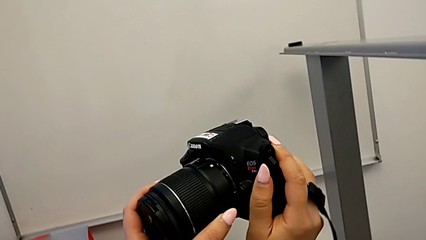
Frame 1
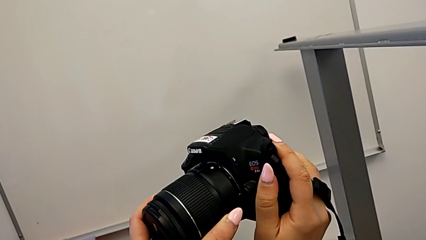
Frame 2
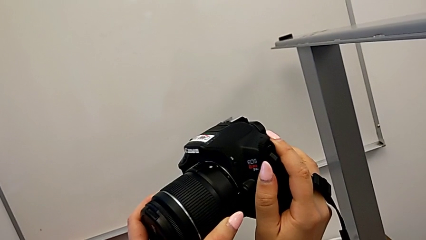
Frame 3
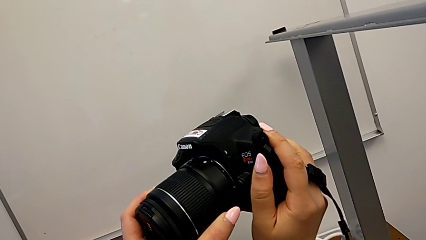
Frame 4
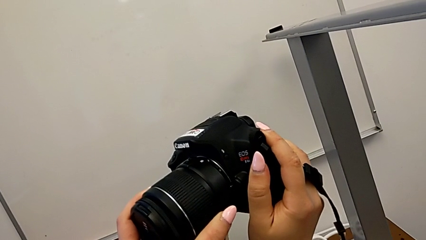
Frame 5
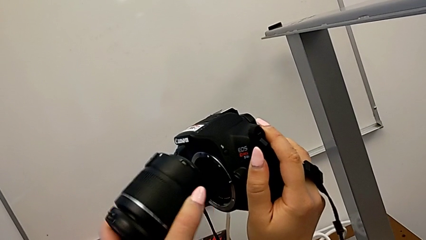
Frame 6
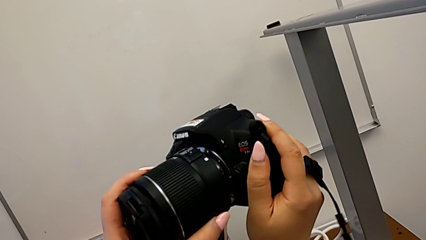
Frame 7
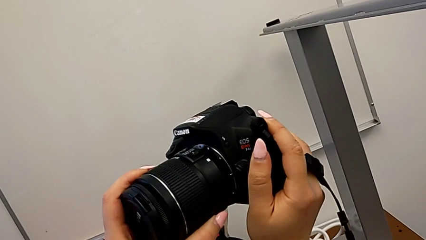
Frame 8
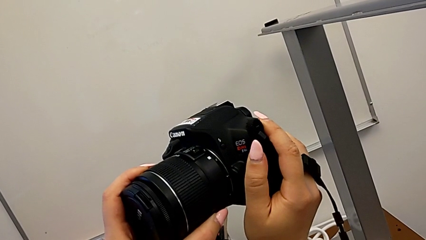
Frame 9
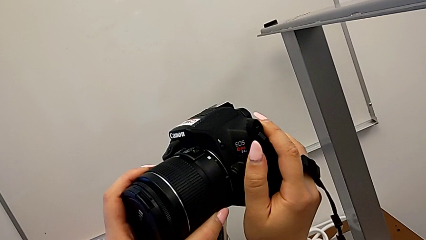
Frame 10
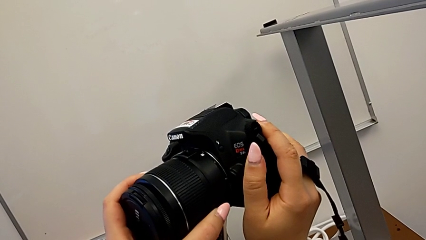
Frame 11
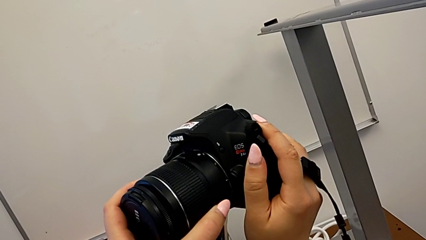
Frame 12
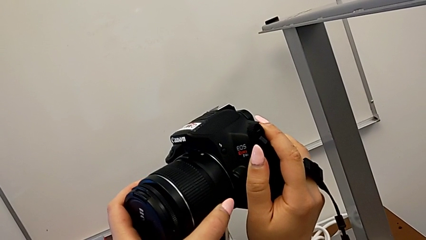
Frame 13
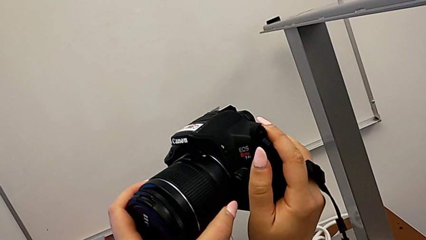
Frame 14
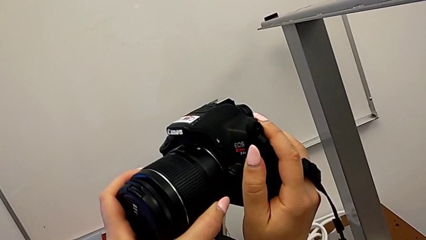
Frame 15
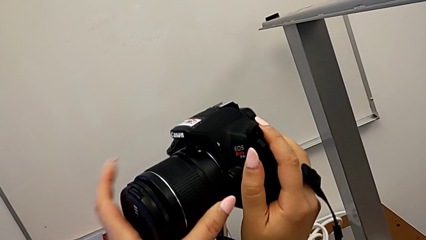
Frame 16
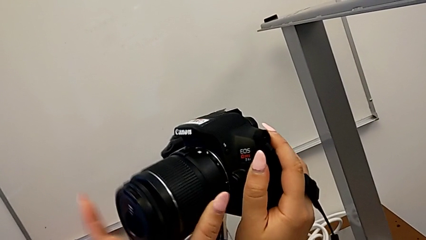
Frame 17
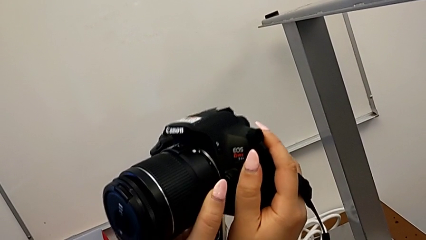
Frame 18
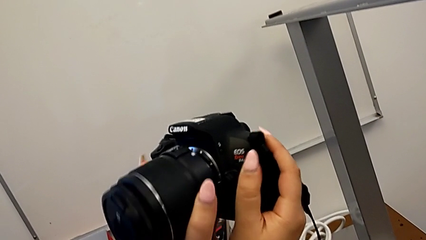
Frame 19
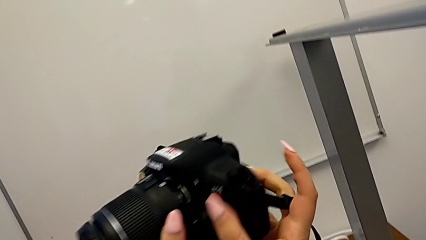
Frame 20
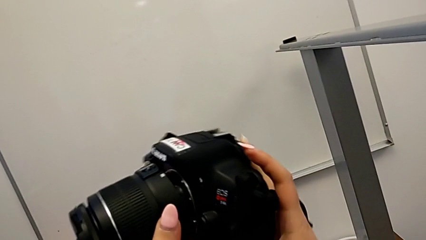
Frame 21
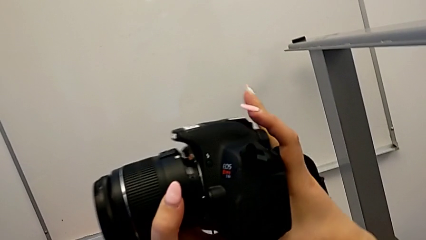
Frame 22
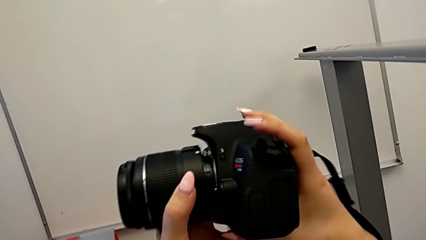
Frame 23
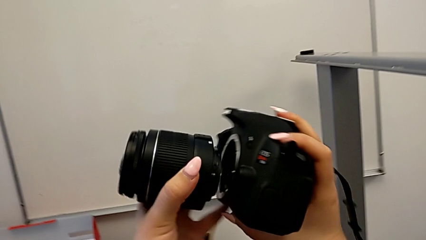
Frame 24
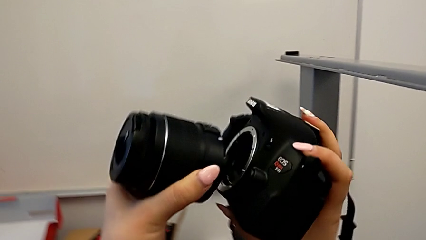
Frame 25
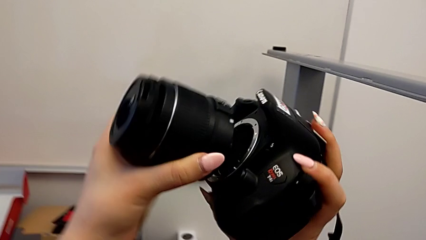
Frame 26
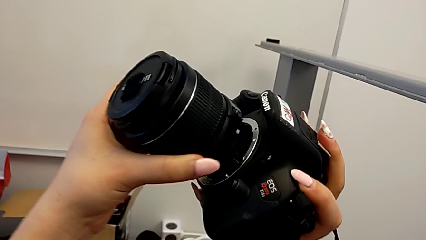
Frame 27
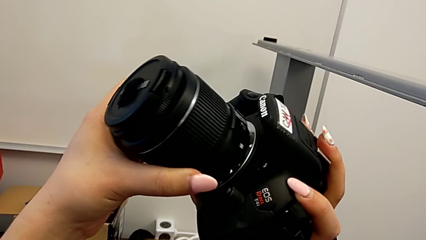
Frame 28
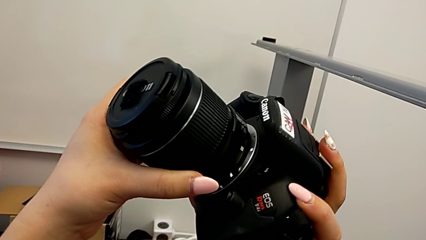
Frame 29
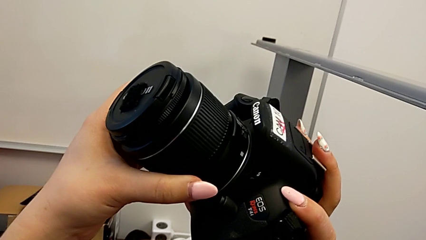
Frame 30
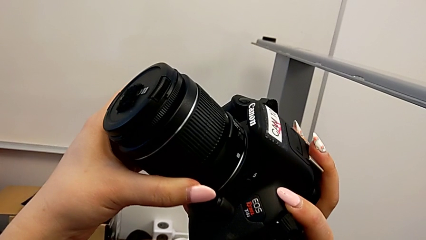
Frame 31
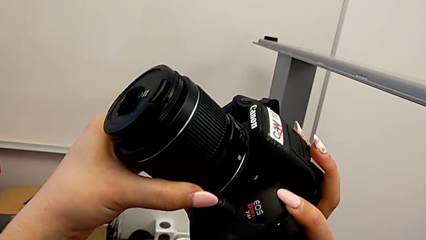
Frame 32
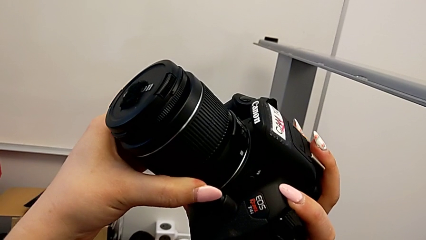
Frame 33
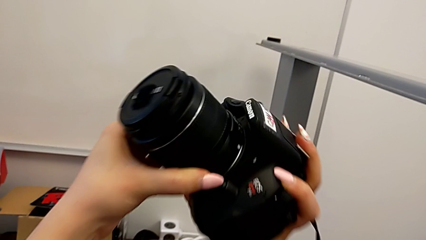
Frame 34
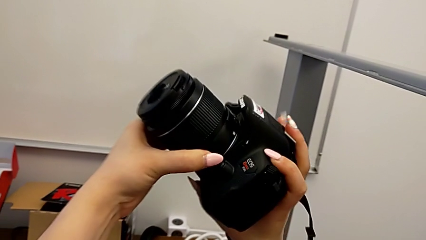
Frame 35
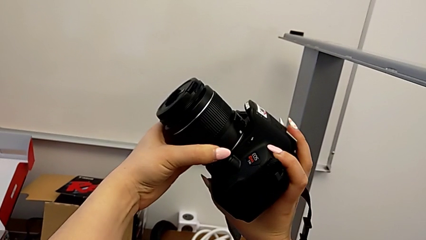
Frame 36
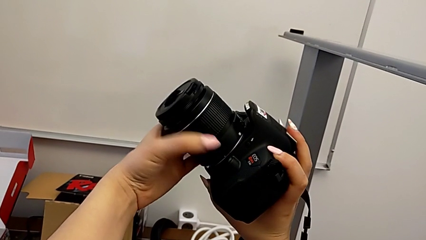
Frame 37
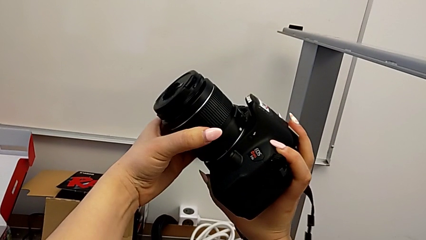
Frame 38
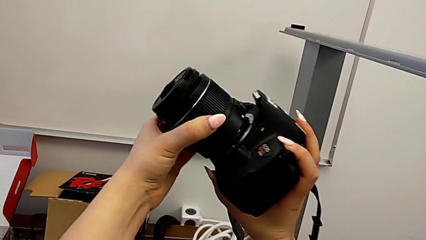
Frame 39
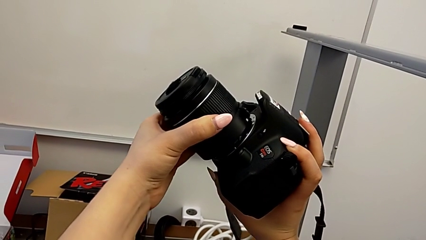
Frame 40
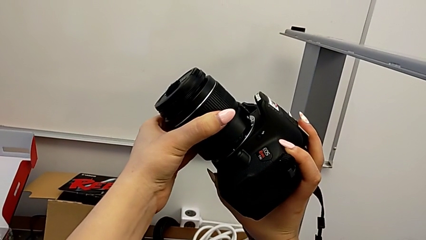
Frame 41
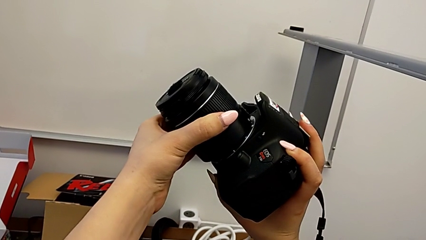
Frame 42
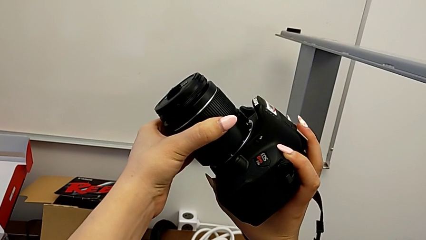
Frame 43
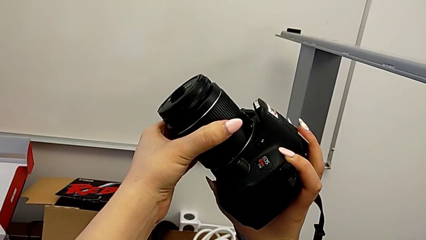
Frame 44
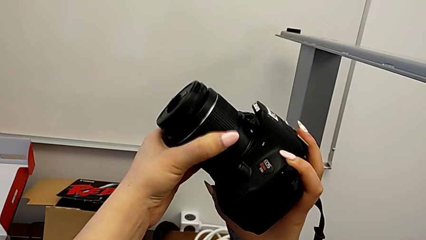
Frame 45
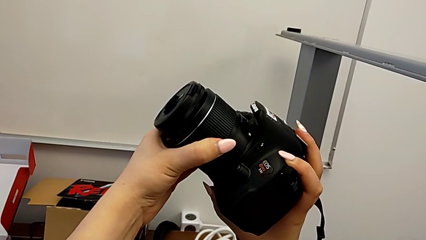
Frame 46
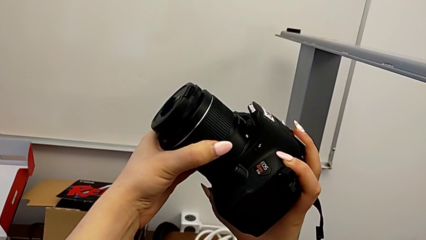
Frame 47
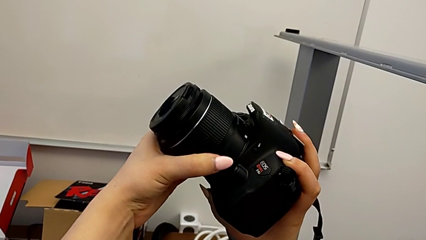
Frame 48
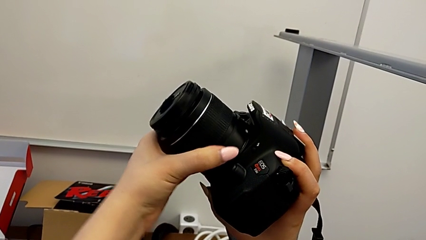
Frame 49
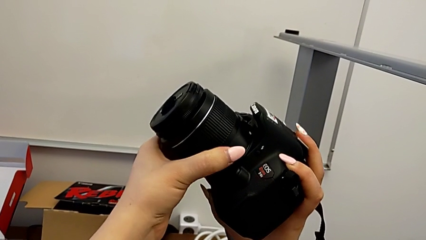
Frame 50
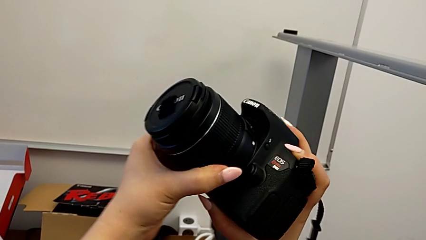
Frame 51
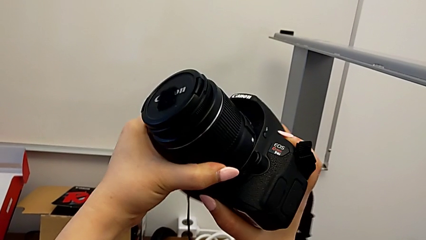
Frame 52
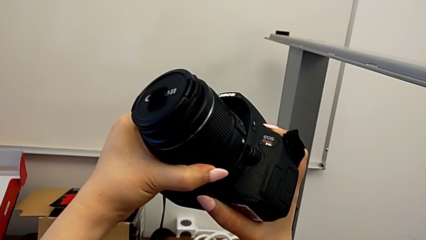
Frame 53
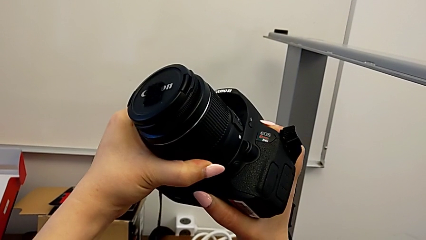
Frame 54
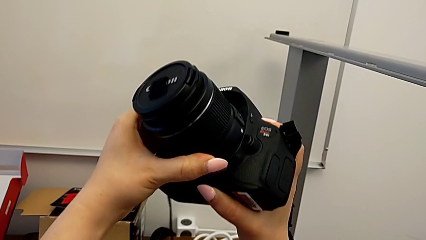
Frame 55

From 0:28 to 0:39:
The camera wearer is attaching the lens to the DSLR camera. They keep inserting the lens and rotate it.

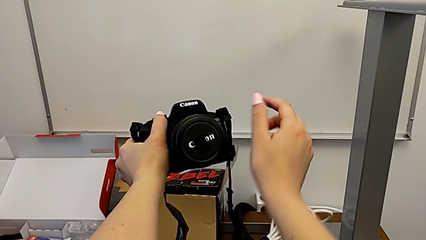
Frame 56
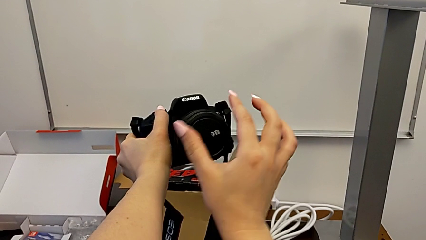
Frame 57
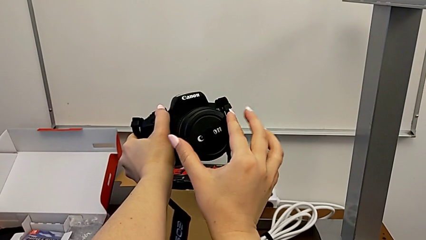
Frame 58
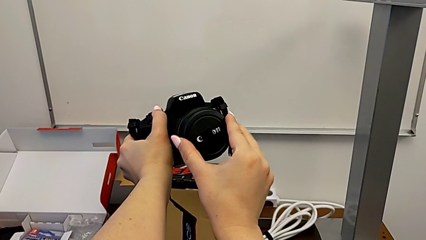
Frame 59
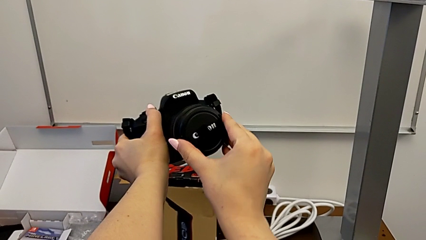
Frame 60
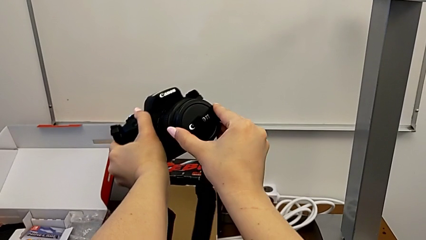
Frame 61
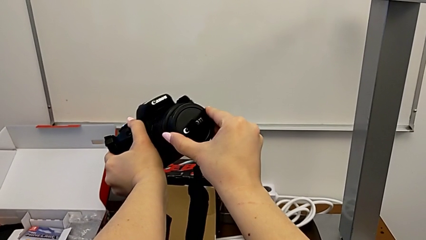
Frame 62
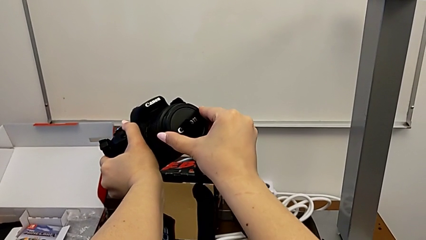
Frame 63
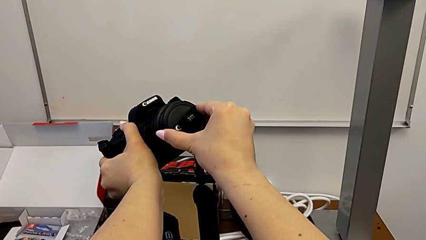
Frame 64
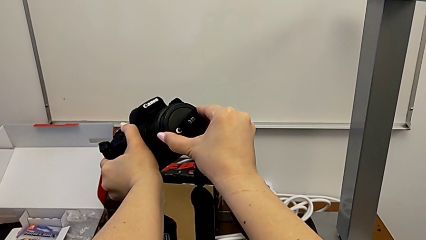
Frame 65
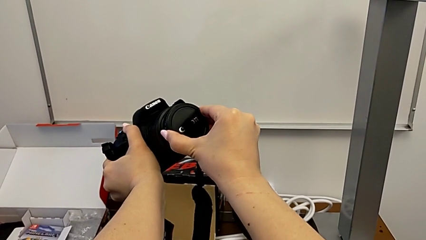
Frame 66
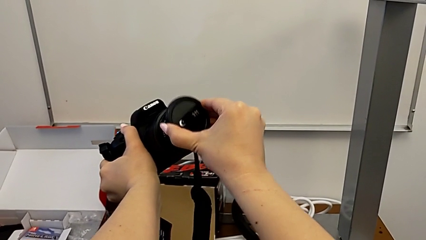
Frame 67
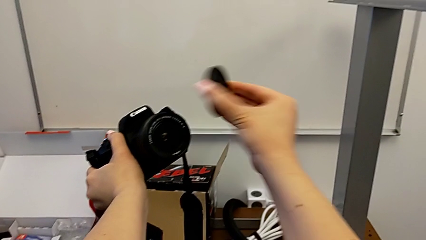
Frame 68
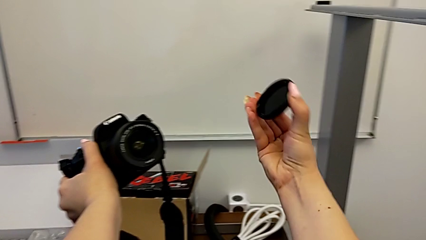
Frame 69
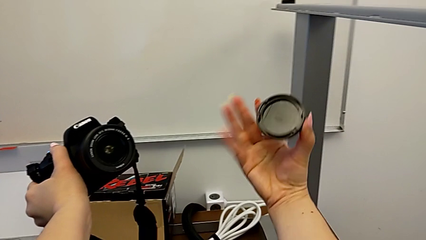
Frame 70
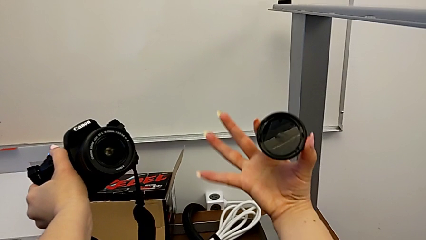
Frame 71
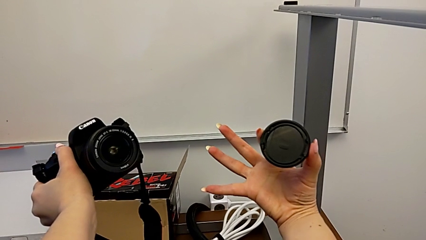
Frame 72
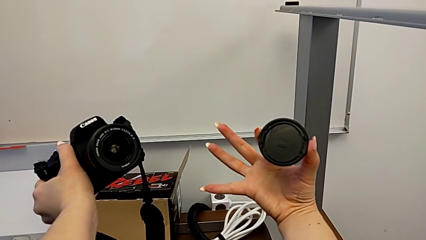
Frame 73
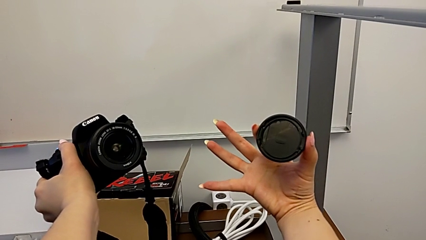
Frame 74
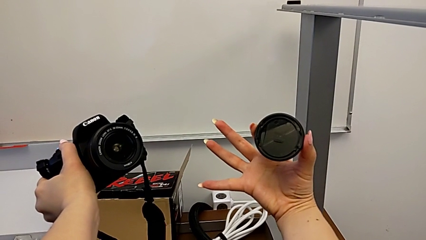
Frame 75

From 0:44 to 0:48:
The camera wearer detaches the lens cover. They grab the lens cover and withdraw it.

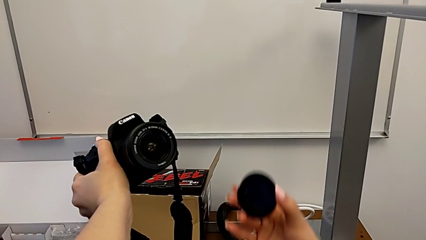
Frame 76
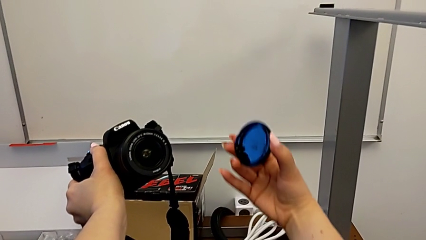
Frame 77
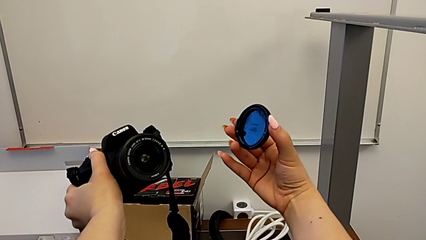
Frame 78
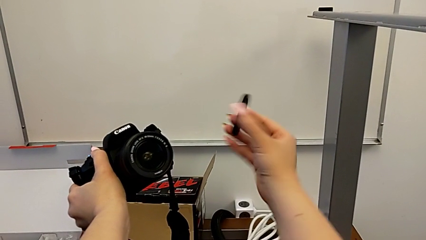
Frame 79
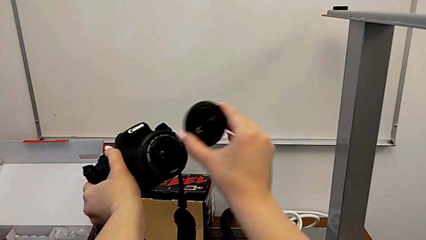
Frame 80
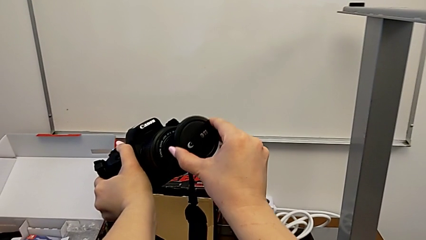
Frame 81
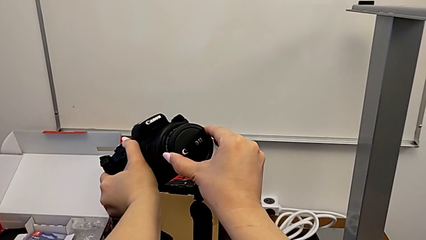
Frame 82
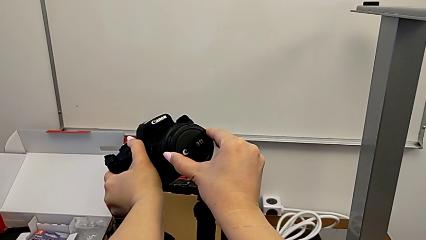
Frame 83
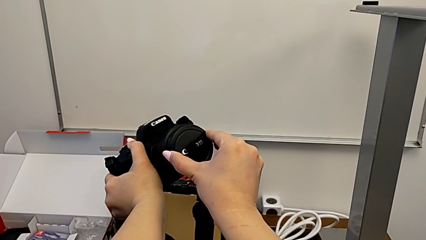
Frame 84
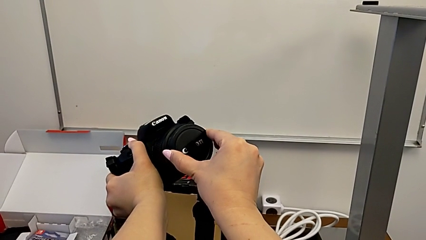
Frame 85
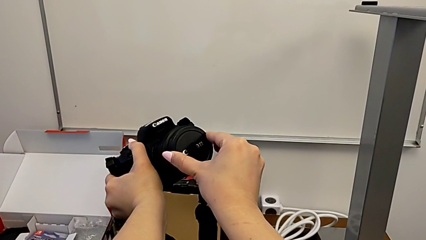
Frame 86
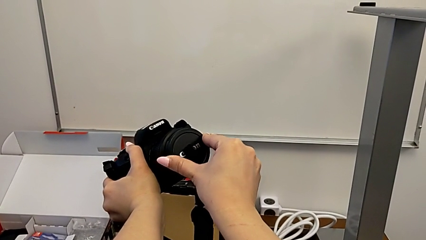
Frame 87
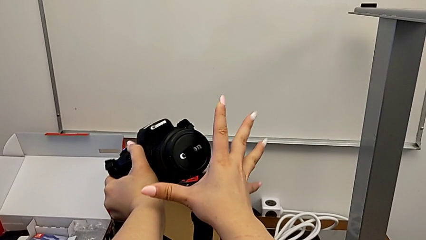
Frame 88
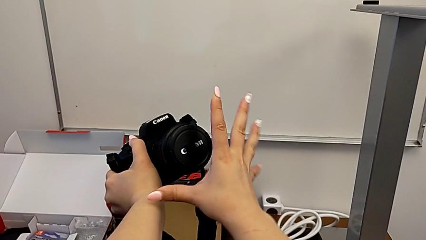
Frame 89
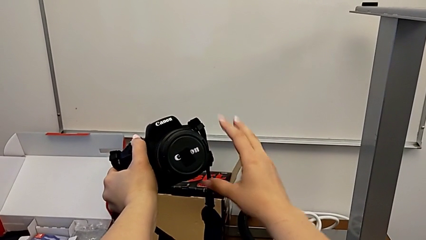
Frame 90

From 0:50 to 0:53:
The camera wearer attaches the lens back to the DSLR camera. They lift the lens cover and place it.
